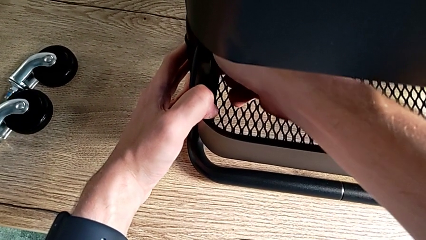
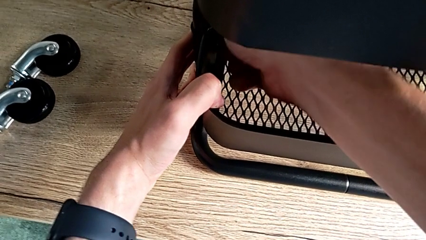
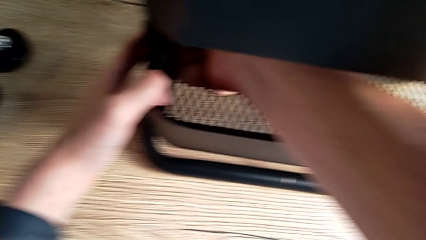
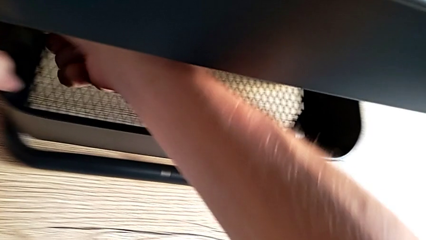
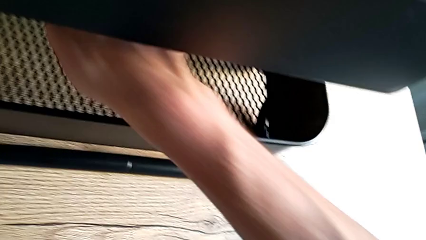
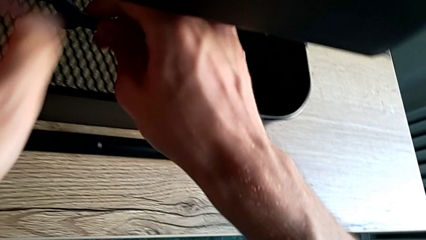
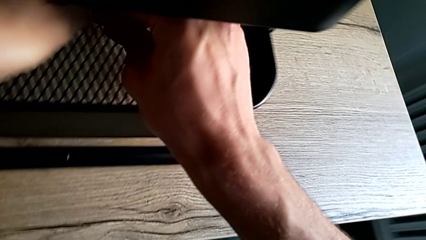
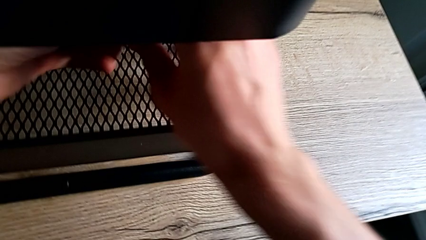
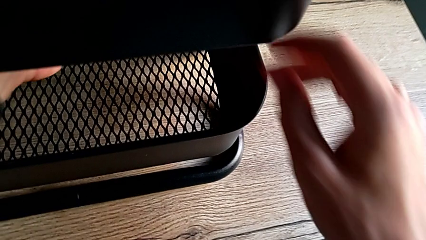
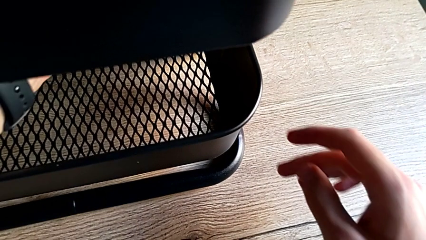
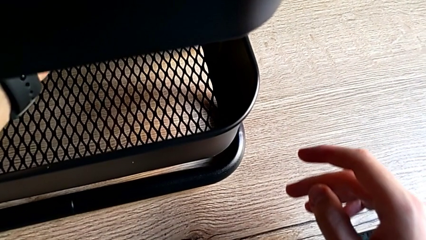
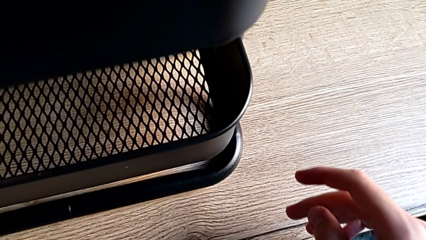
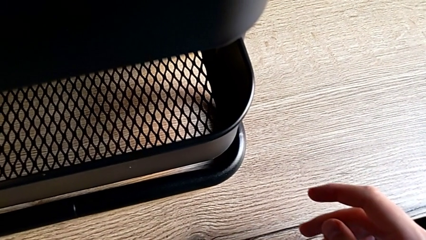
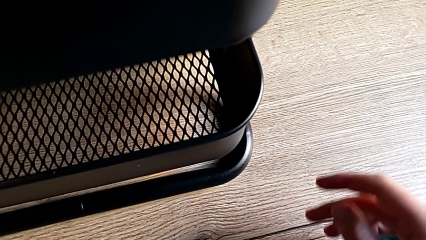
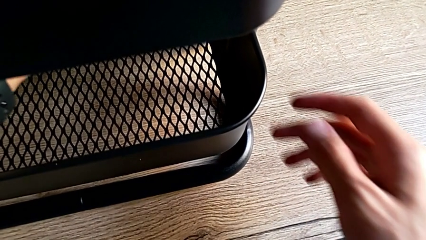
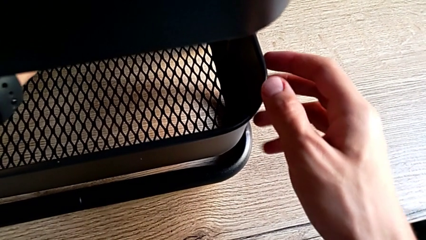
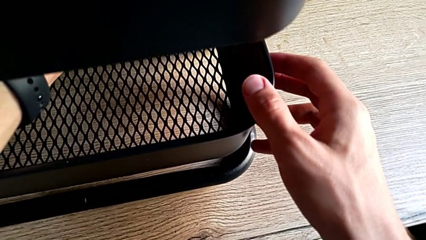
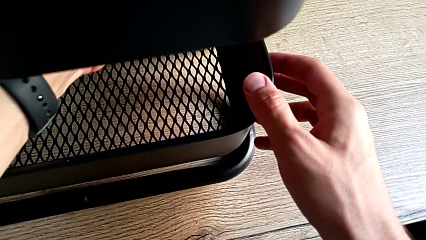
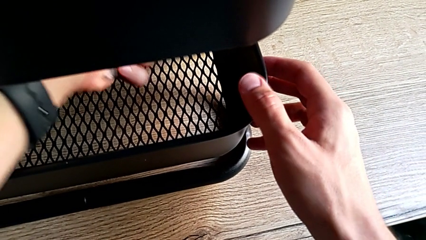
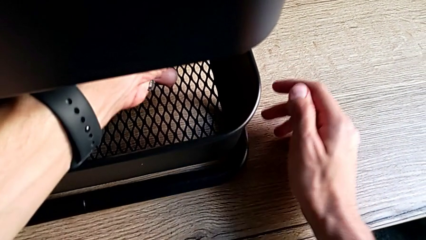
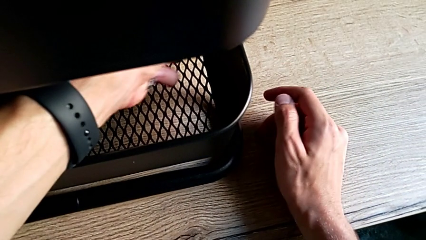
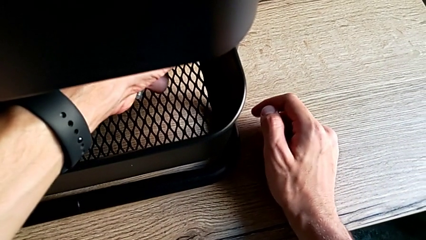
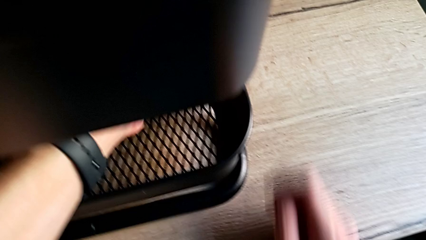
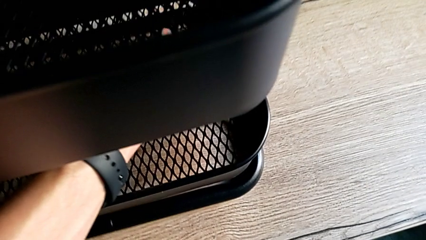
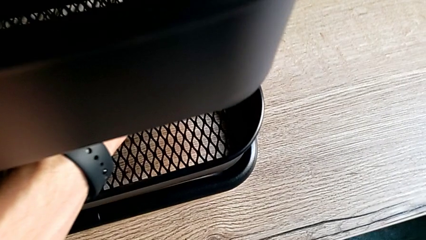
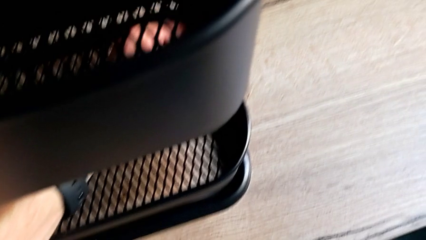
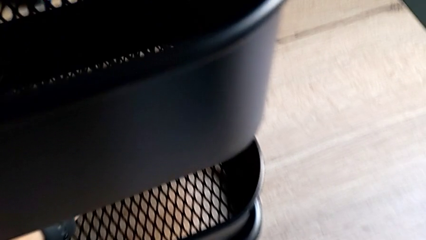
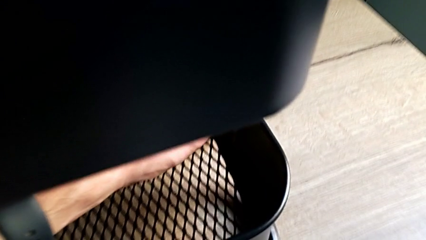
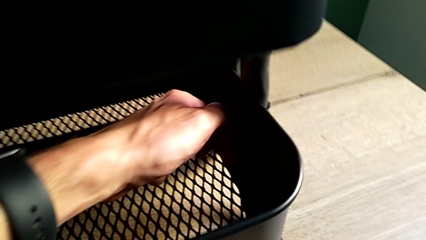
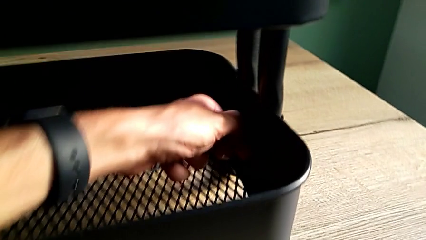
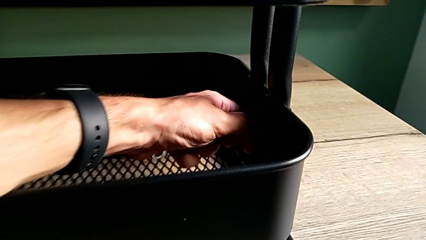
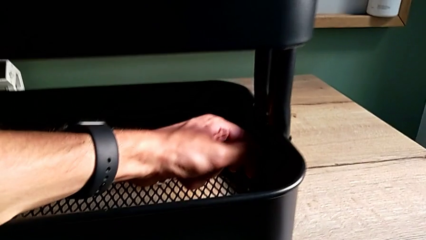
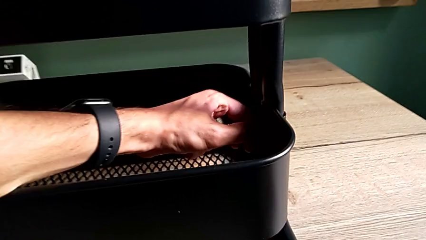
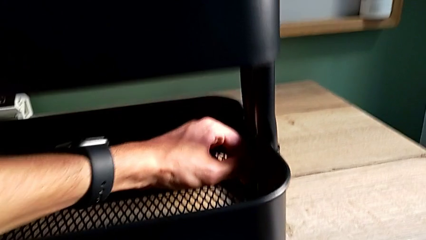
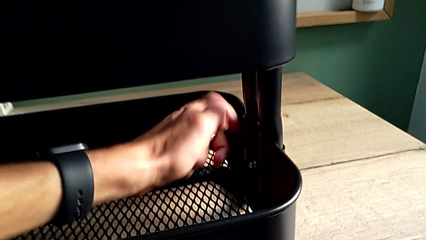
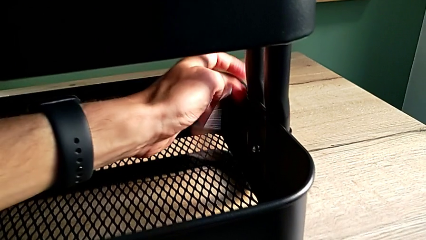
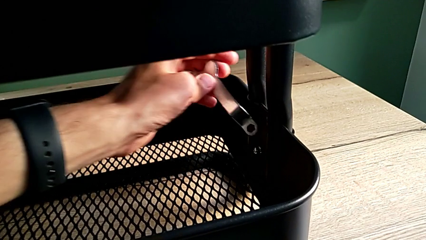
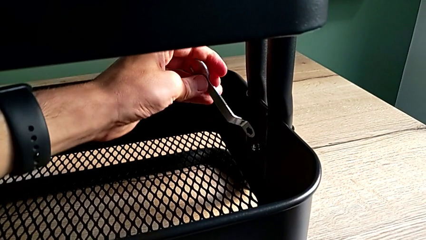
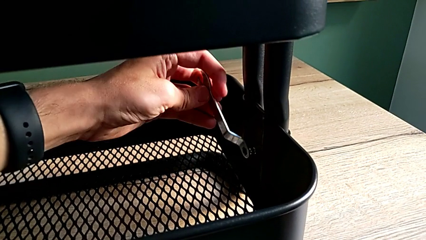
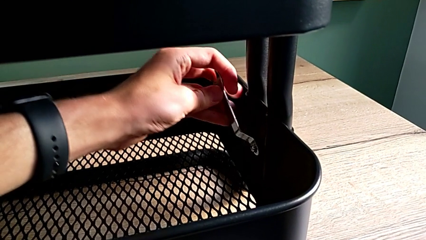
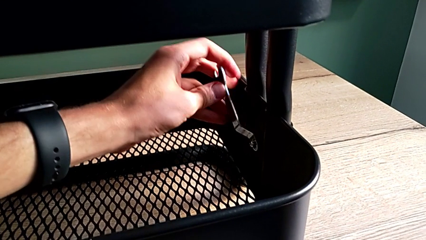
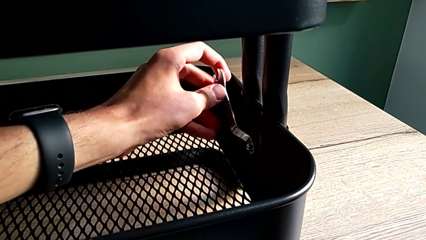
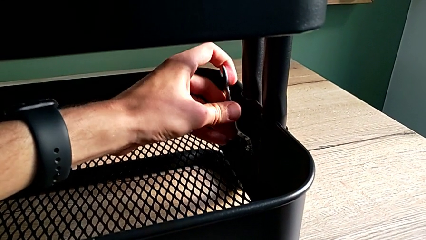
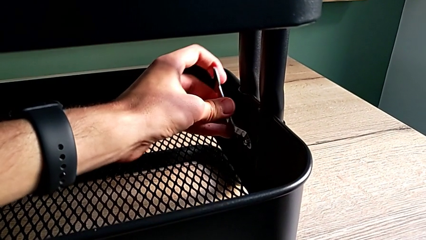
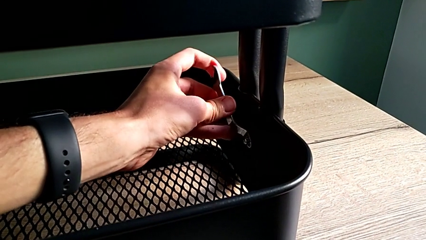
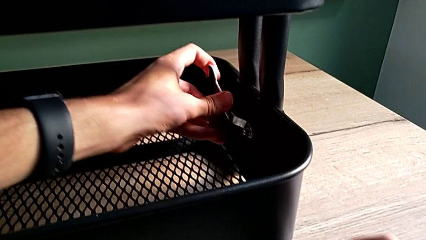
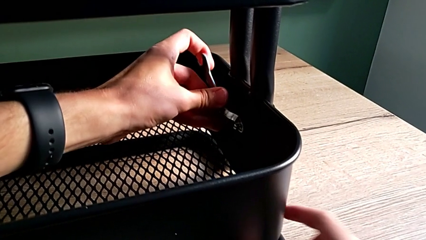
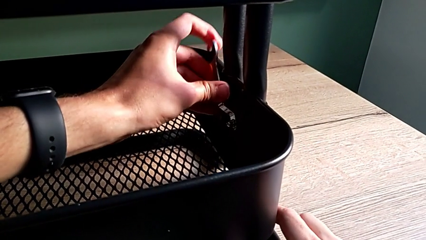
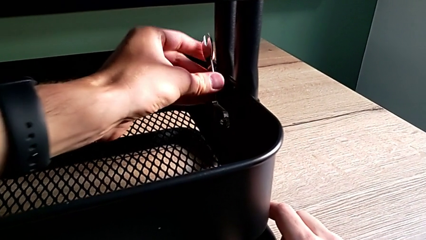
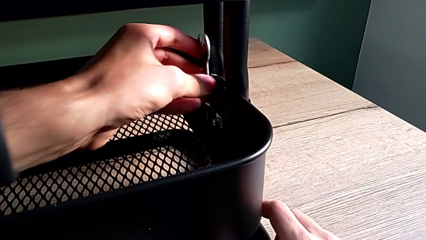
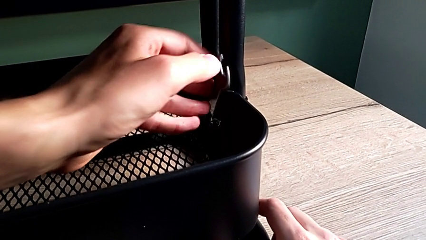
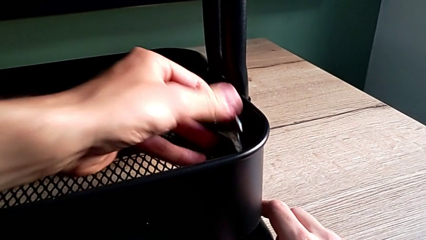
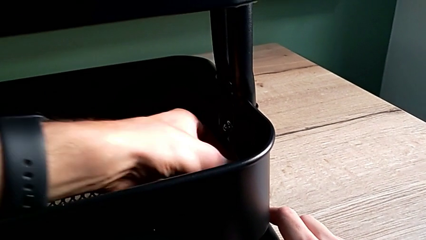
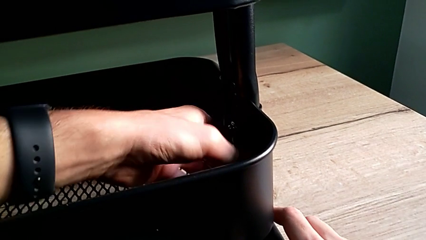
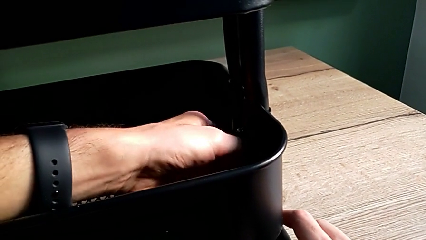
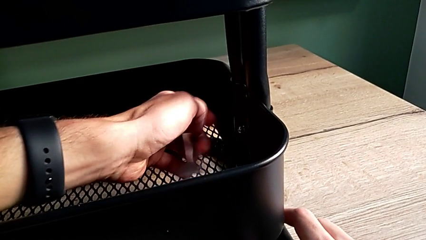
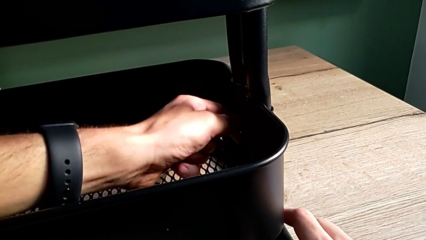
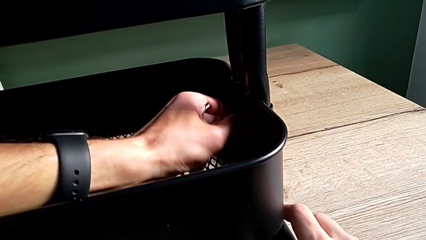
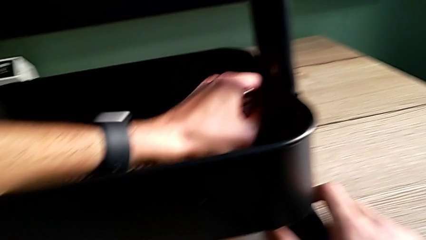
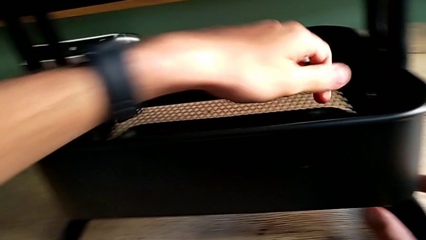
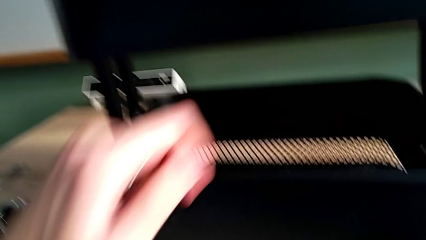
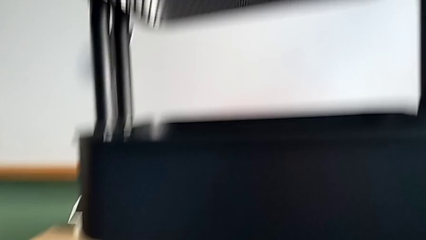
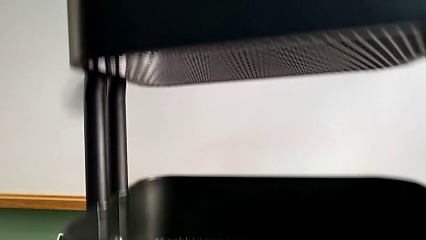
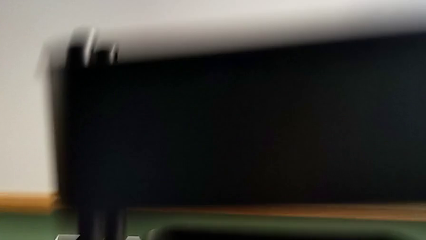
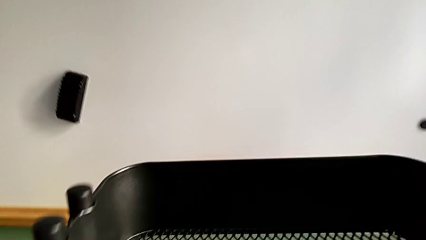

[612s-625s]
The camera wearer is validating all the hexagon cap nuts. They approach the sixth hexagon cap nut, screw it, place the spanner wrench, screw the sixth screw, disassemble the spanner wrench and screw the hexagon cap nut.

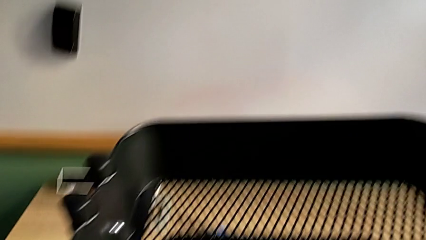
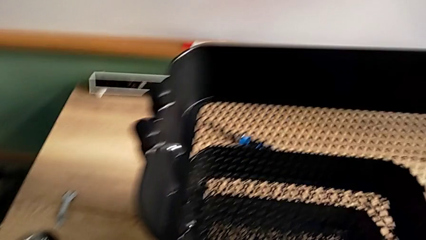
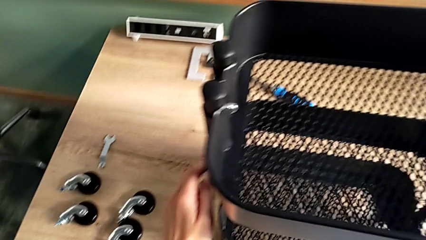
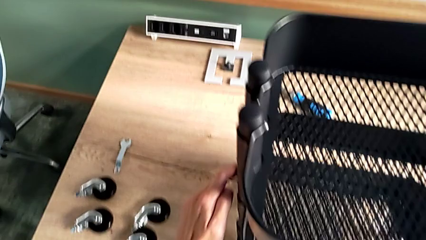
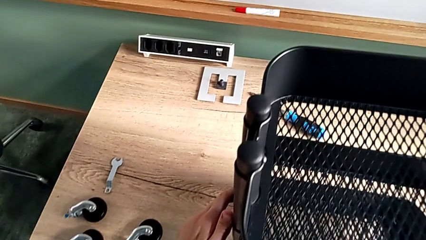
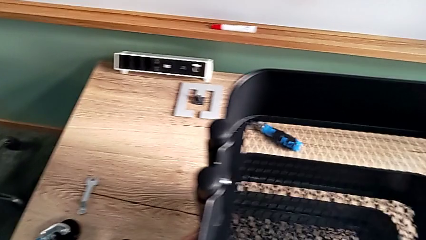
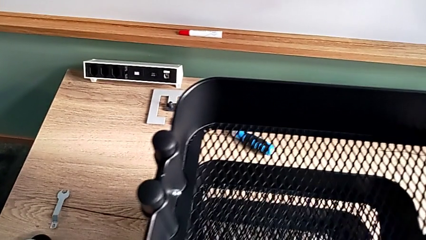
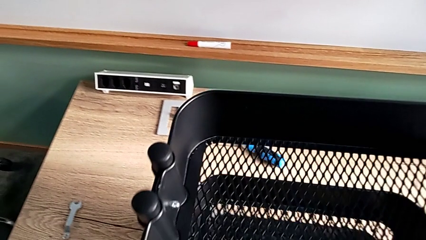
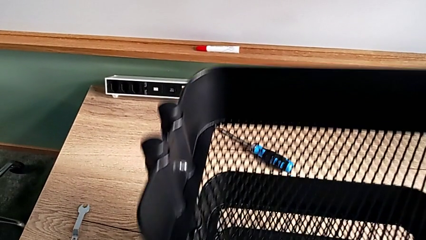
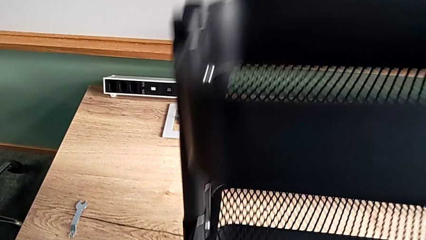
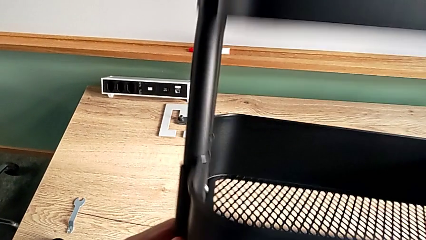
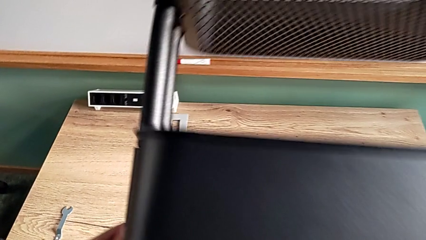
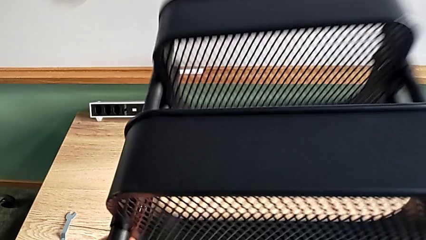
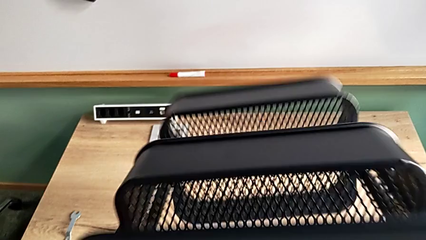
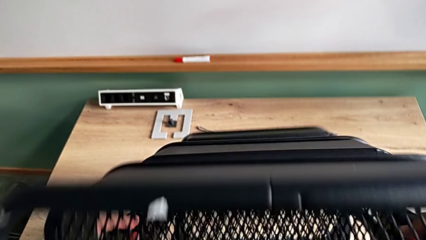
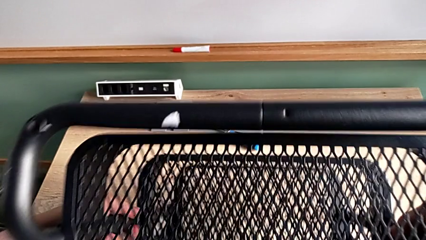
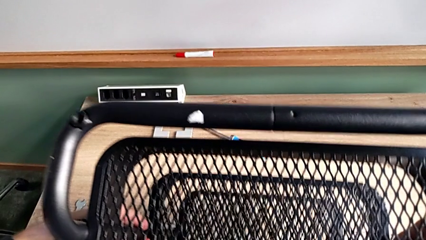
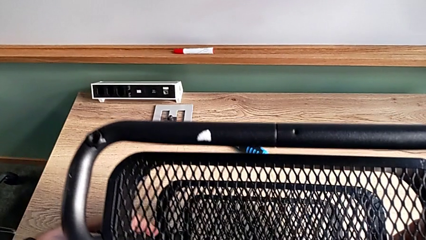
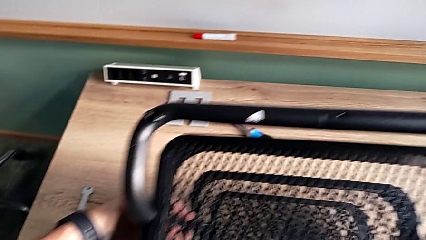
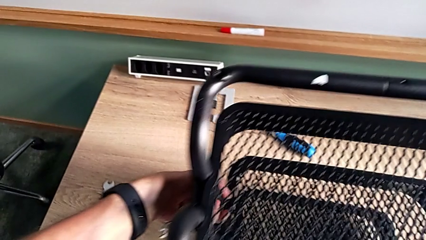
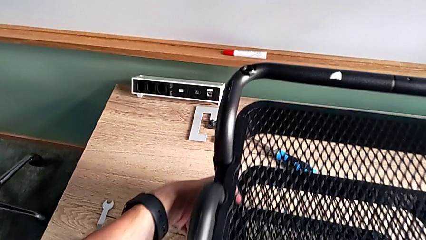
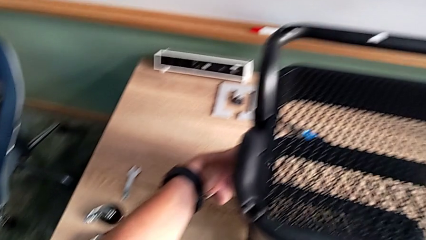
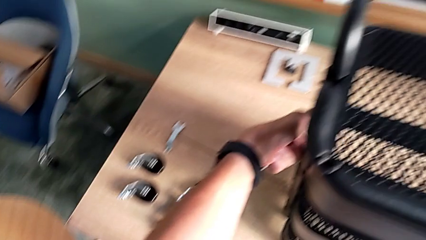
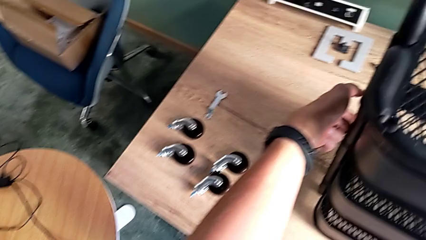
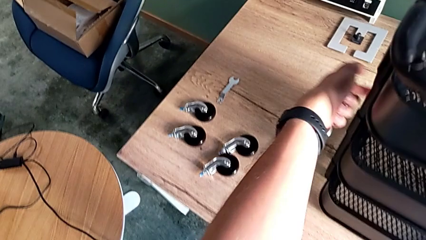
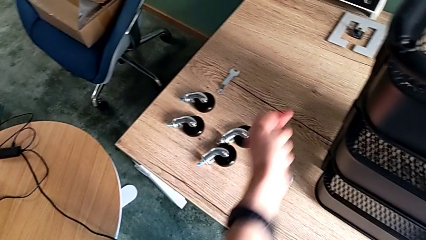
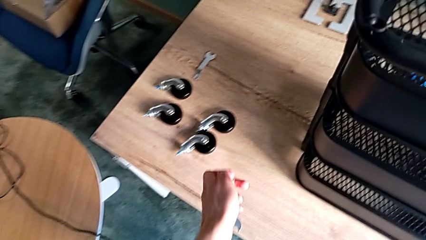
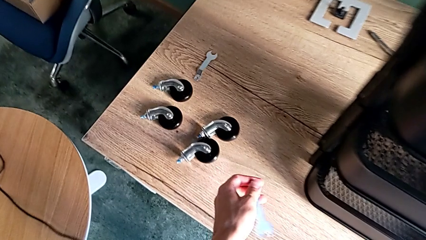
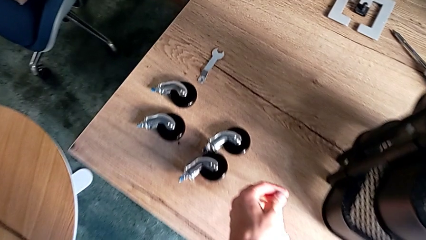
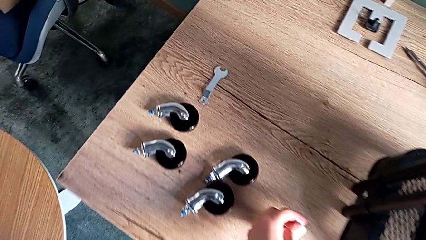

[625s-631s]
The camera wearer is assembling the wheels. They grab the utility cart, flip it and begin to place the spanner wrench.
